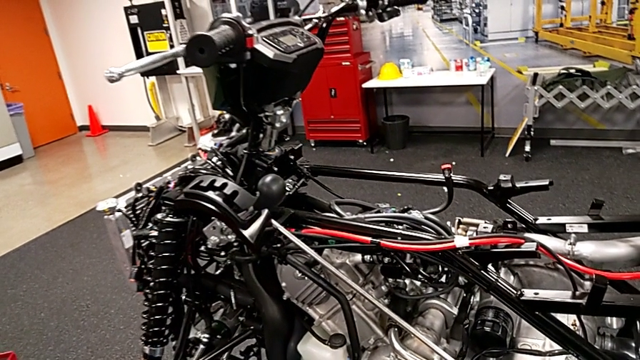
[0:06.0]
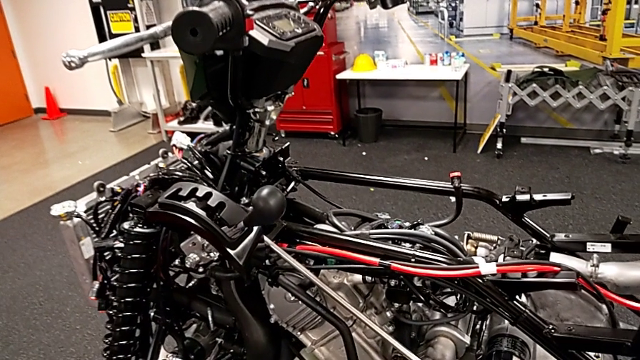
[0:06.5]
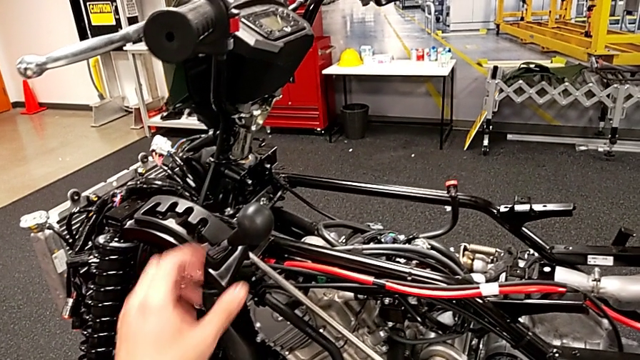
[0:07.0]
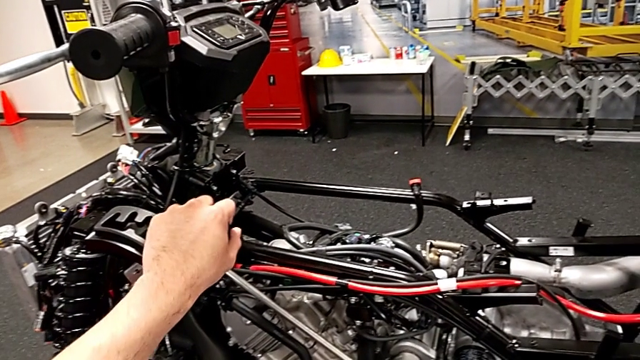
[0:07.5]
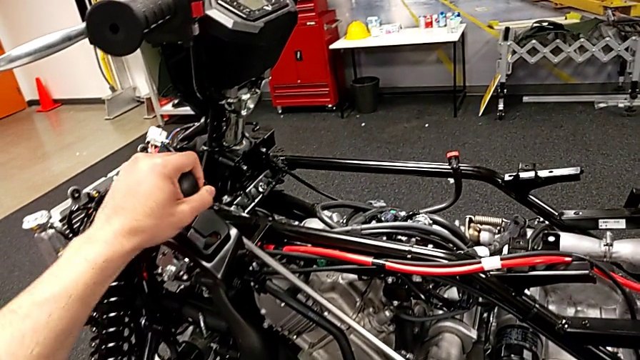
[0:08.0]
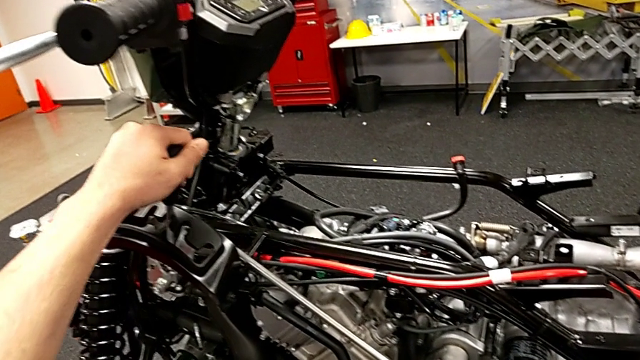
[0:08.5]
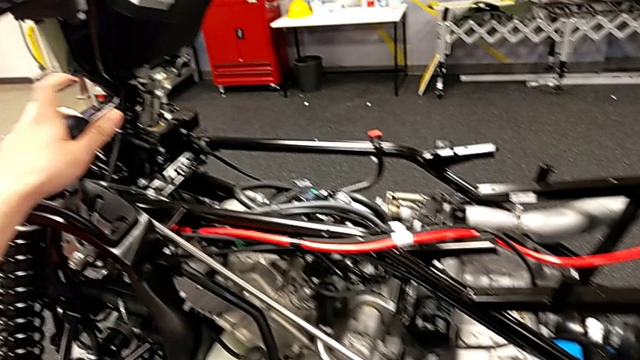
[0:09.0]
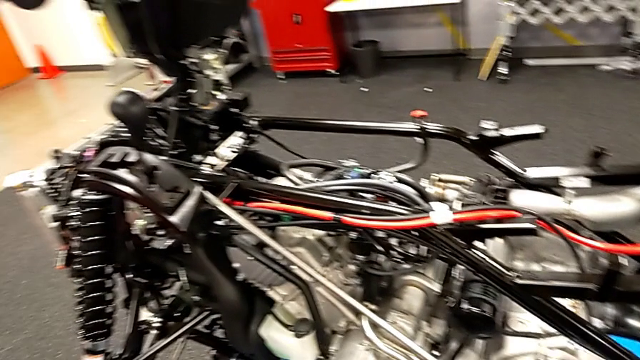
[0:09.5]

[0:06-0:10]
The camera wearer changes the shift lever to neutral. They grab the lever and shift it.

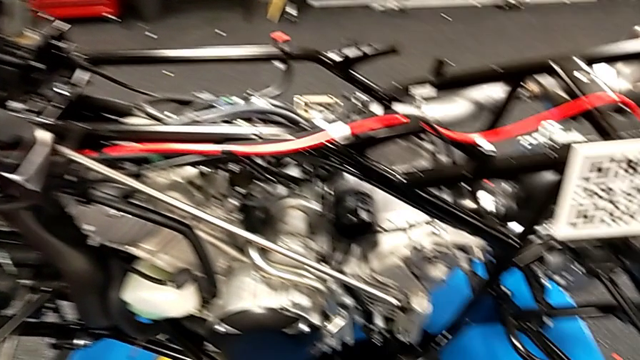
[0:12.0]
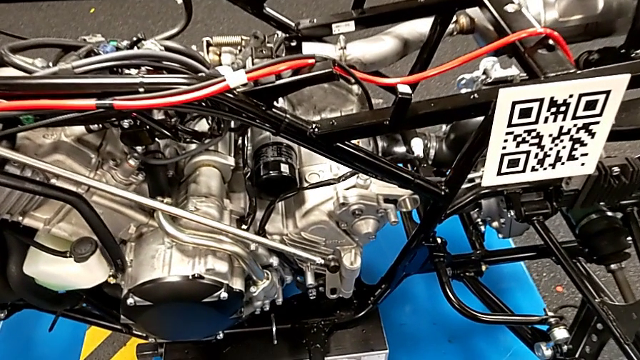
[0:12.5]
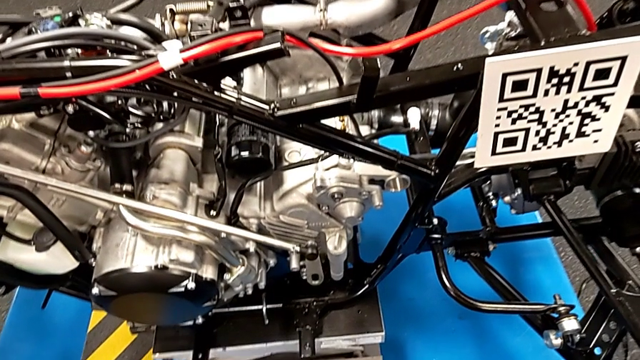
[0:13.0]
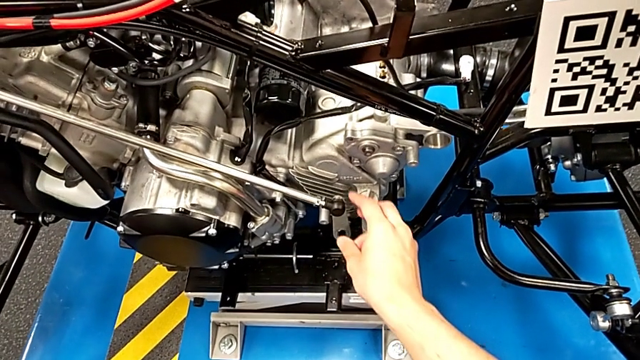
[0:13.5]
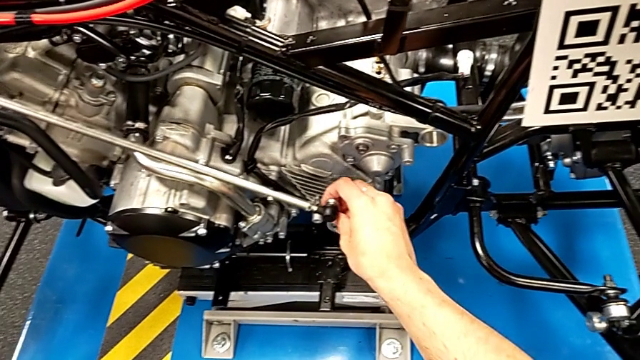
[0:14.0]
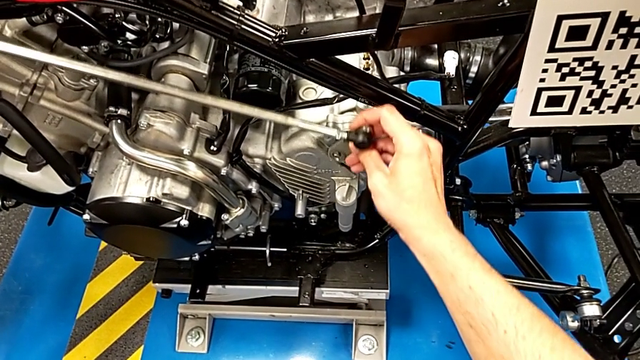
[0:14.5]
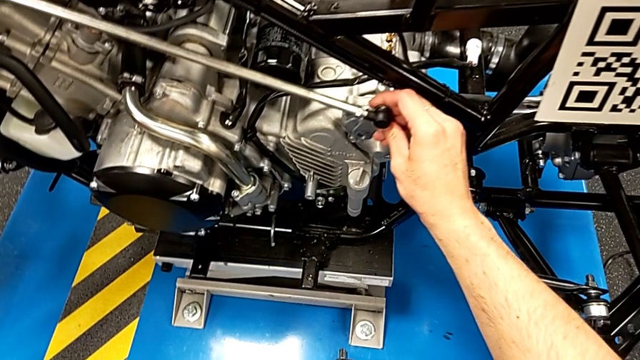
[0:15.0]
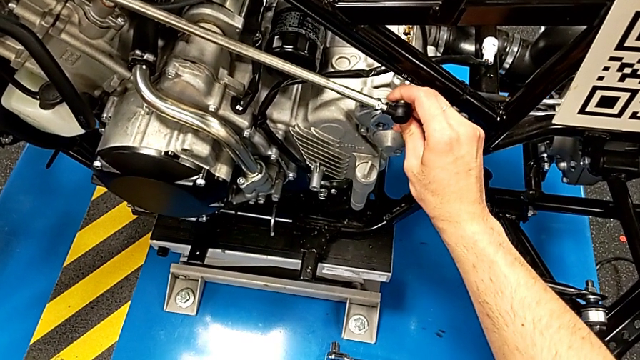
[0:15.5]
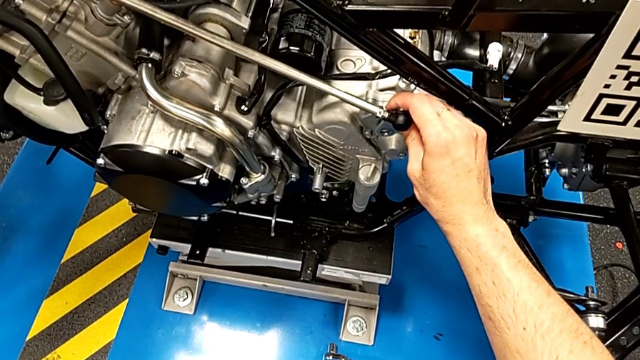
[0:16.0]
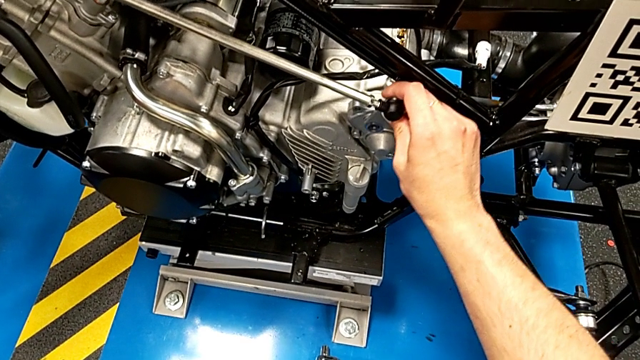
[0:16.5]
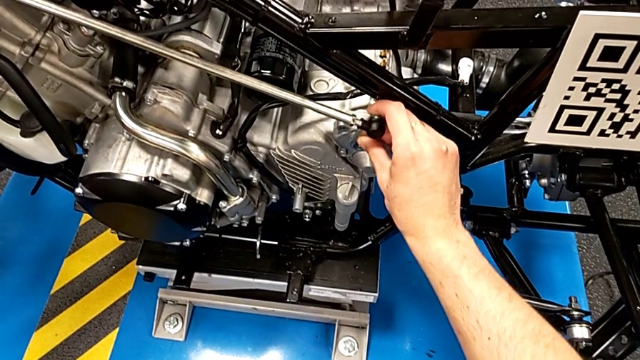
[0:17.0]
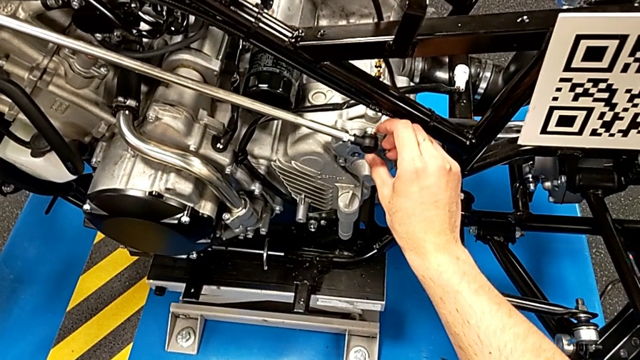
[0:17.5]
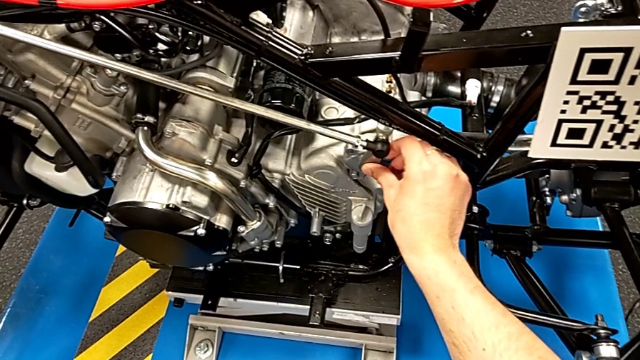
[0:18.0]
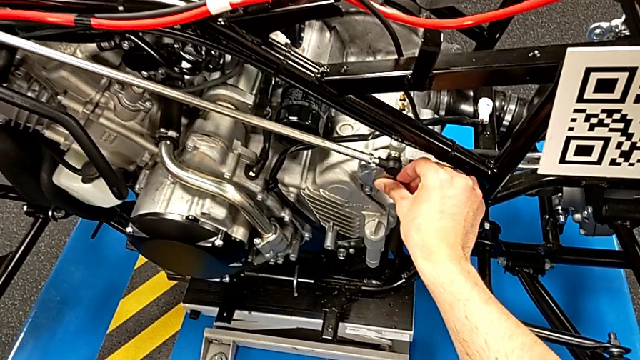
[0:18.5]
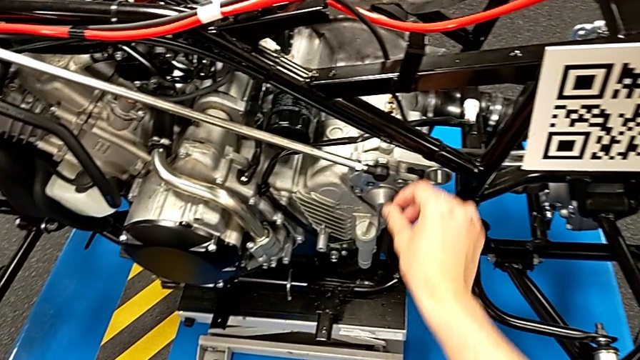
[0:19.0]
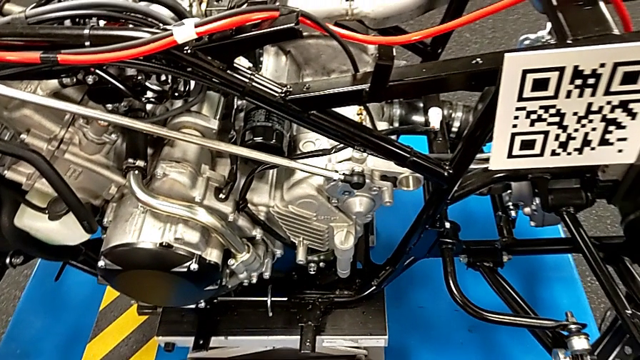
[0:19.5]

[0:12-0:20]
The camera wearer shifts their arm into the mount peg. They grab the shift arm and insert it.

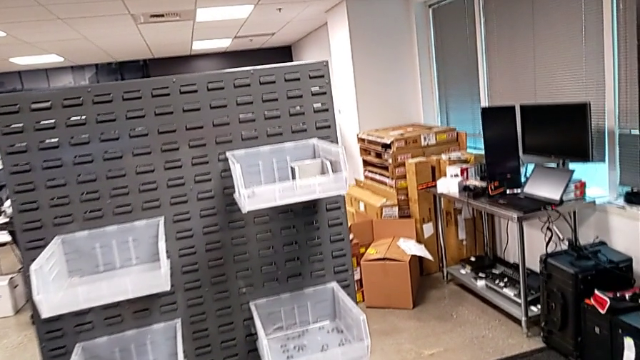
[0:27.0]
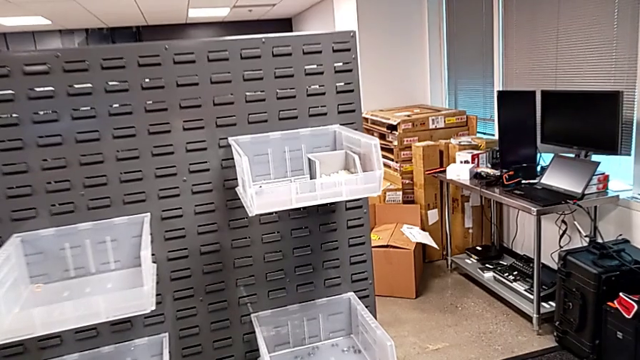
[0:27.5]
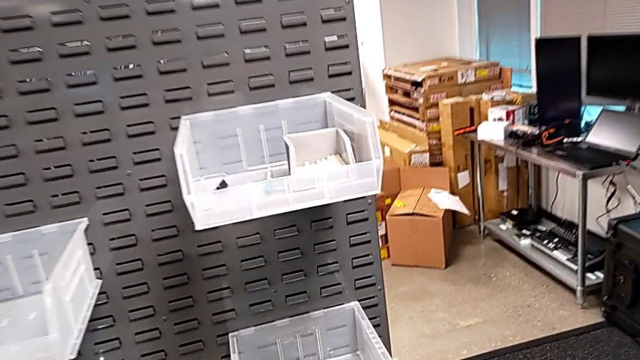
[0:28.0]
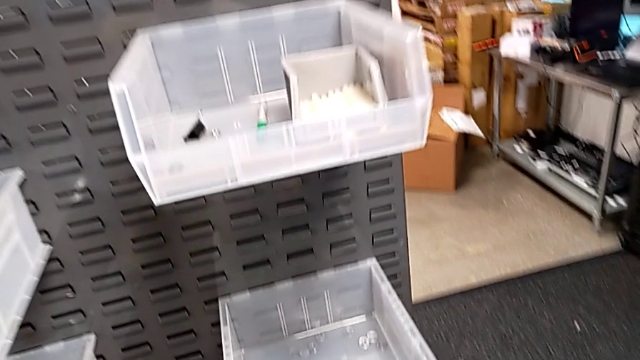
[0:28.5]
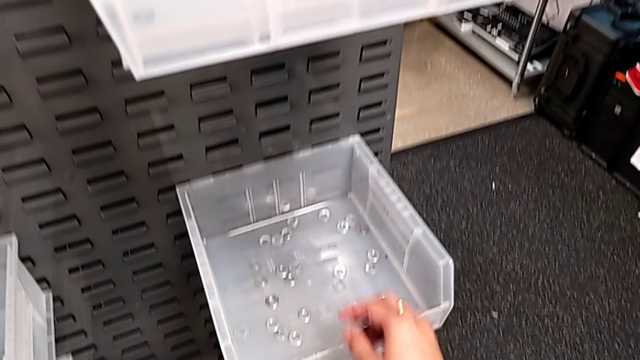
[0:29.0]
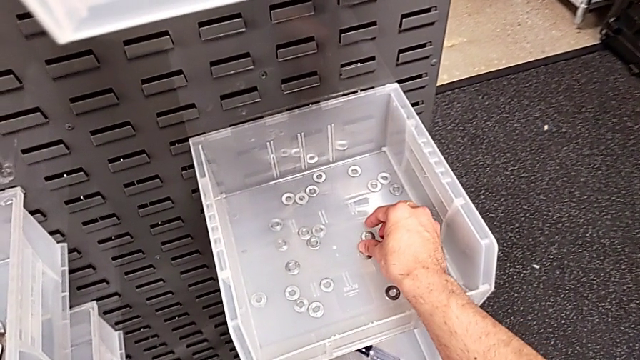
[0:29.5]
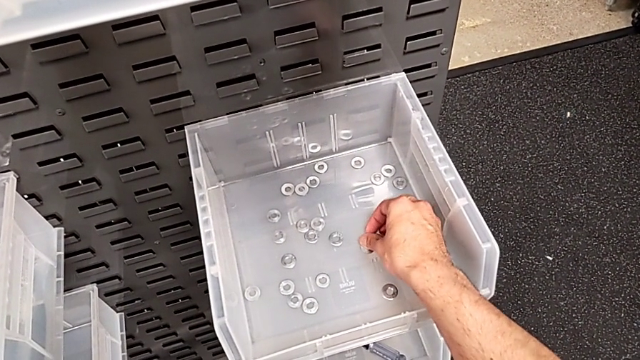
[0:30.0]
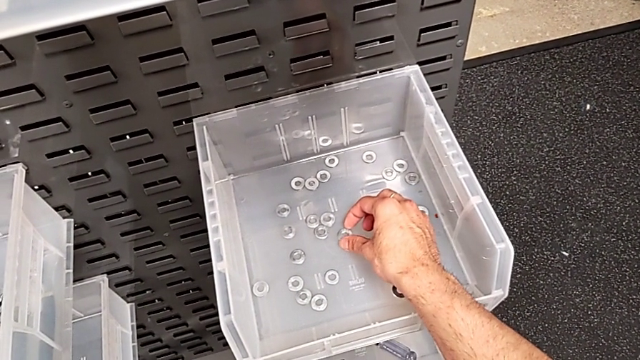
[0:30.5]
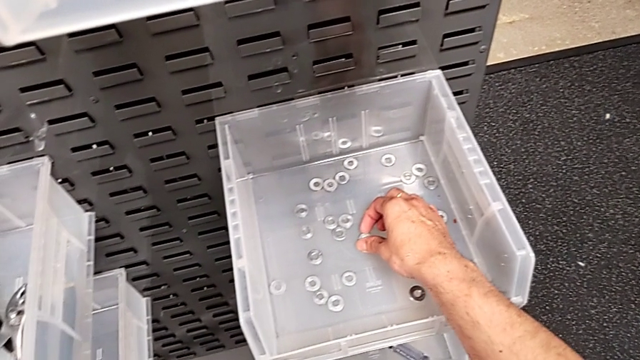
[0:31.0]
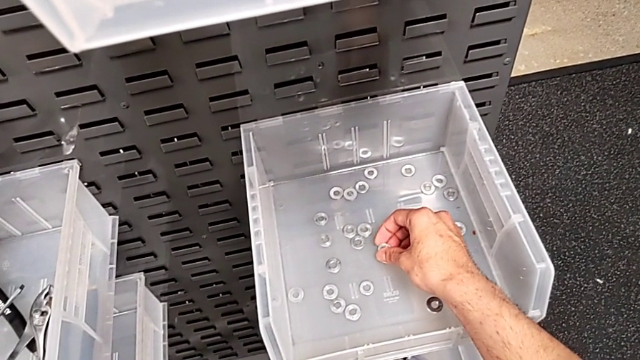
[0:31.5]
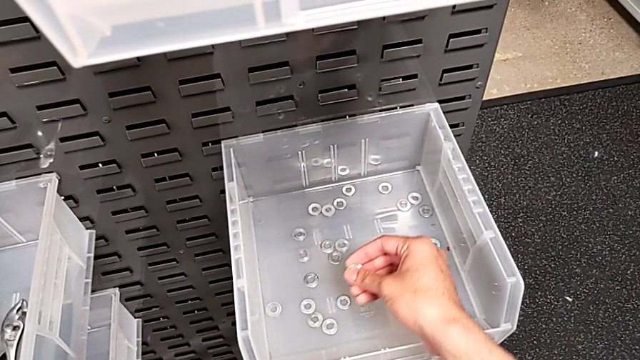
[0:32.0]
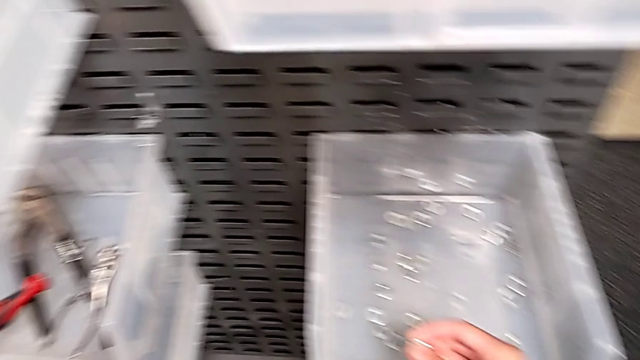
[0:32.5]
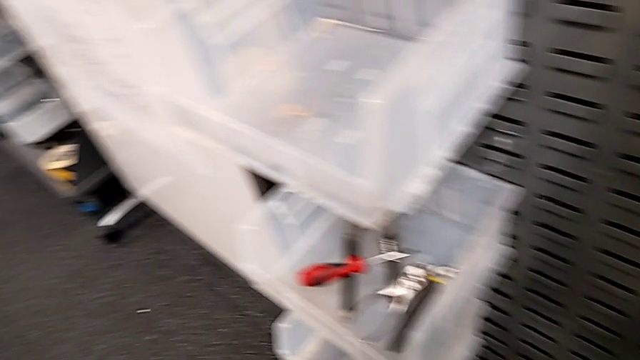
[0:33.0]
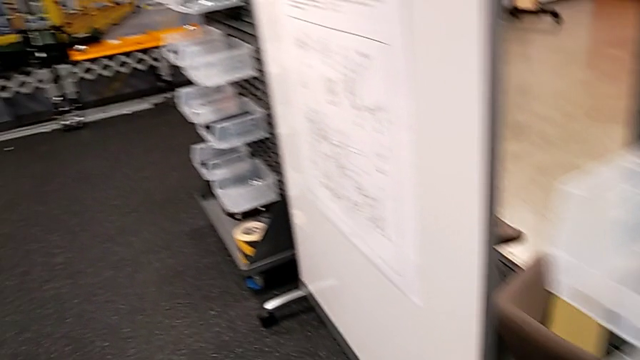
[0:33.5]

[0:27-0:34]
The camera wearer grabs a single washer. They grab the washer.

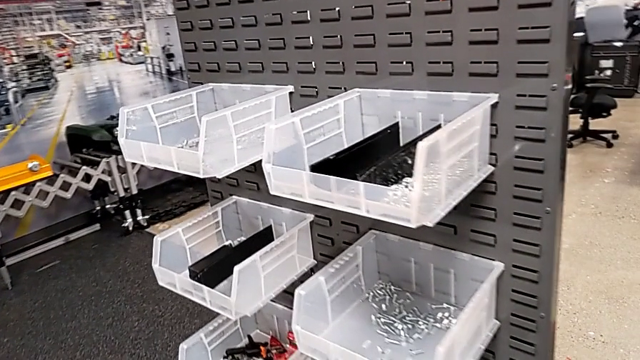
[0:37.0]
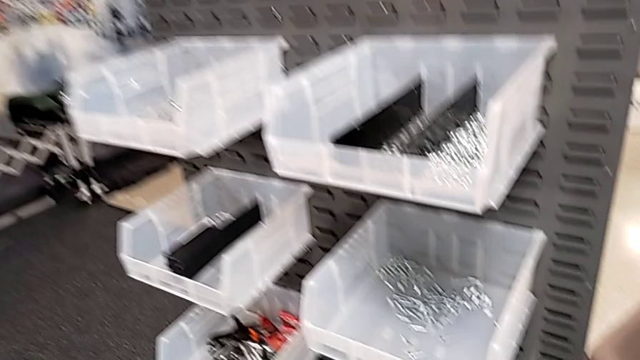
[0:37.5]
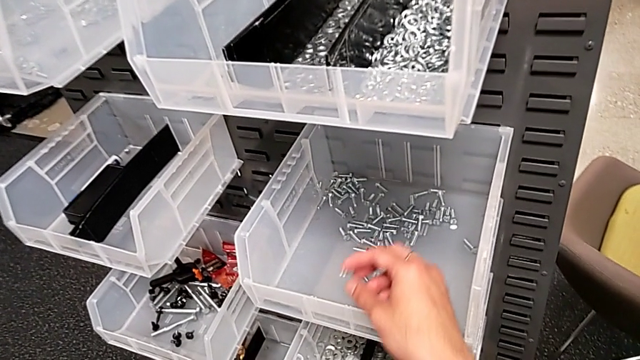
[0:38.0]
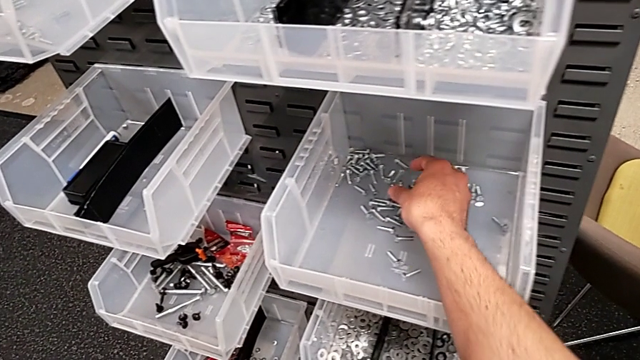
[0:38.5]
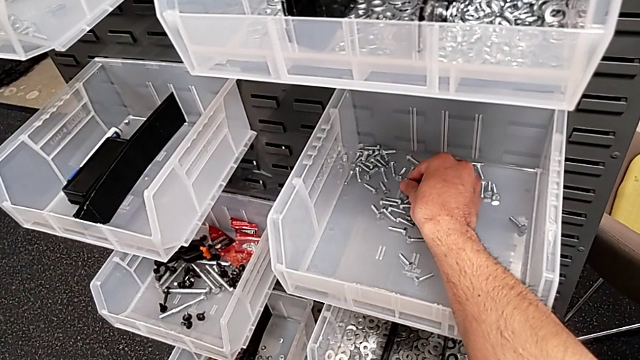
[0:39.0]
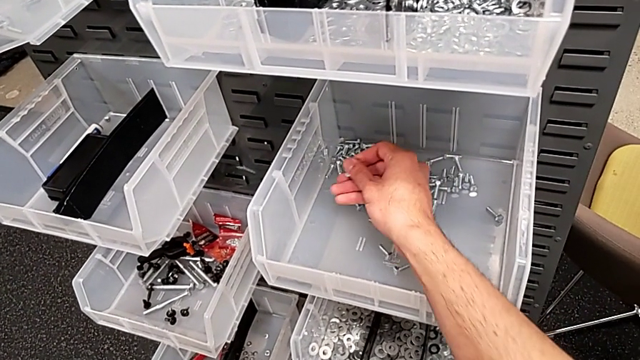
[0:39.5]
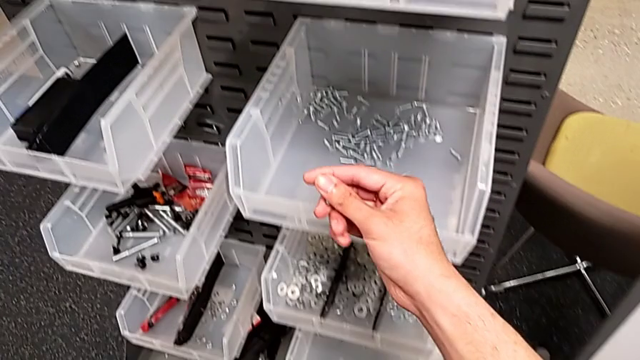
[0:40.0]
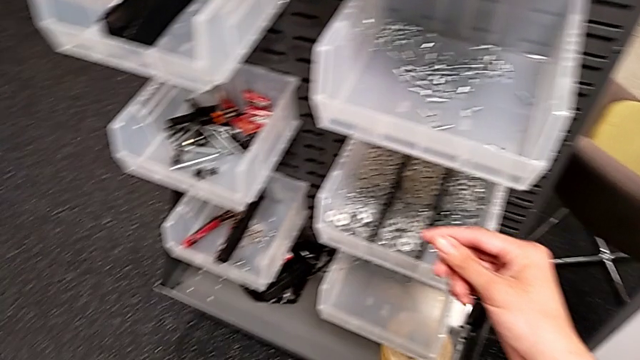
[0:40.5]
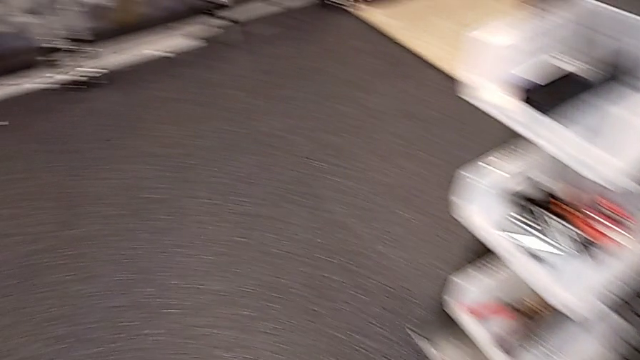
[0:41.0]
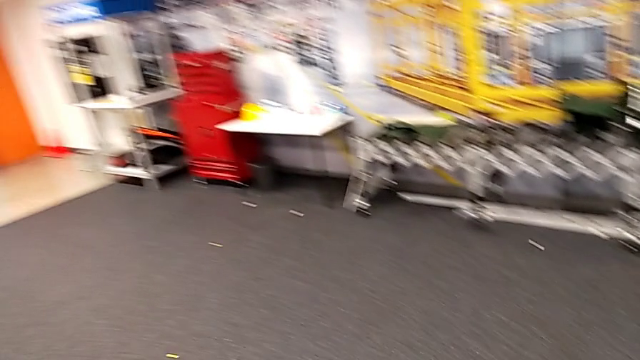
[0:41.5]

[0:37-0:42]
The camera wearer grabs a bolt. They grab the bolt.
